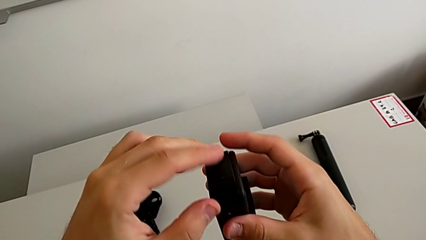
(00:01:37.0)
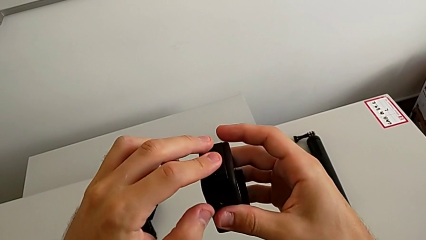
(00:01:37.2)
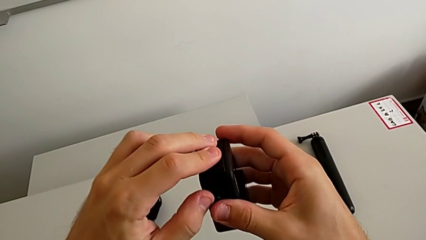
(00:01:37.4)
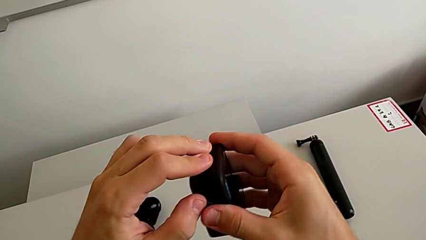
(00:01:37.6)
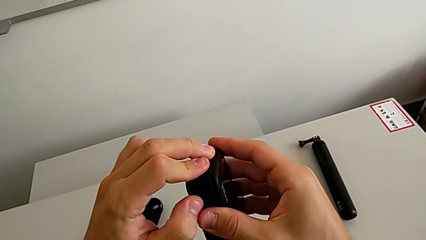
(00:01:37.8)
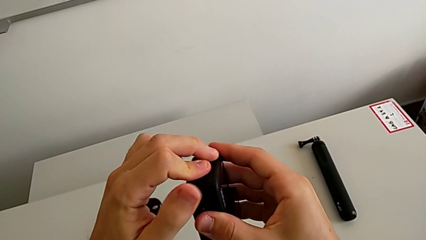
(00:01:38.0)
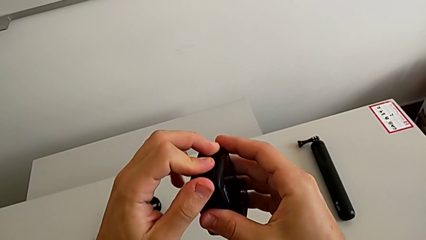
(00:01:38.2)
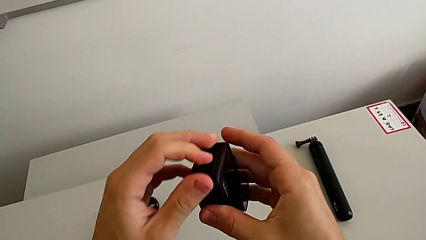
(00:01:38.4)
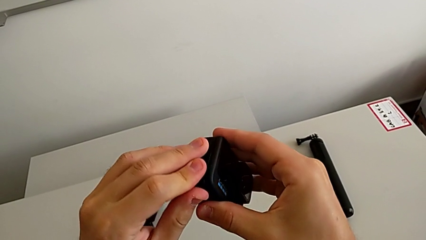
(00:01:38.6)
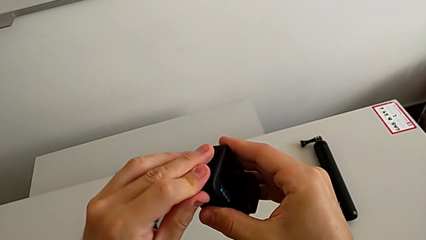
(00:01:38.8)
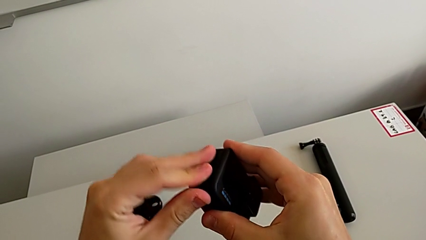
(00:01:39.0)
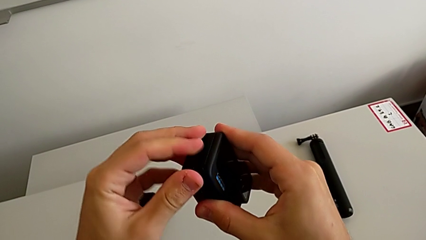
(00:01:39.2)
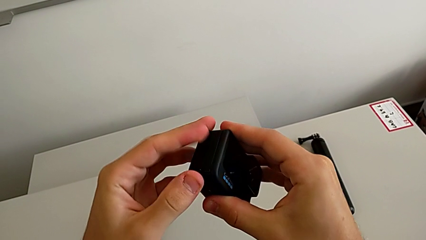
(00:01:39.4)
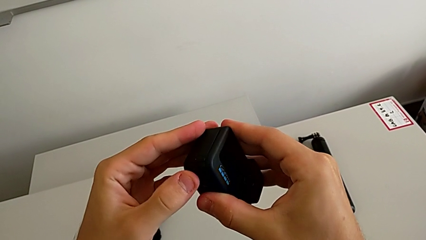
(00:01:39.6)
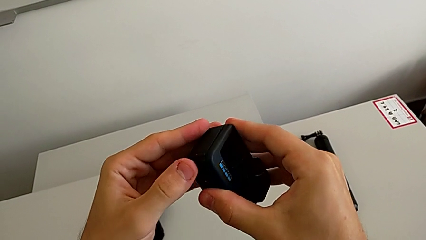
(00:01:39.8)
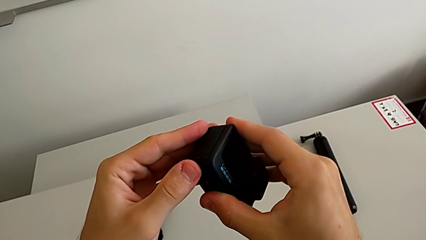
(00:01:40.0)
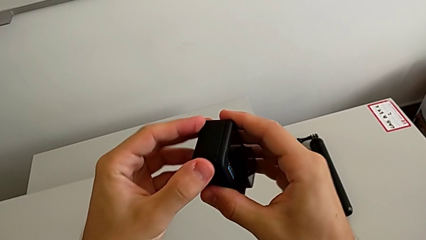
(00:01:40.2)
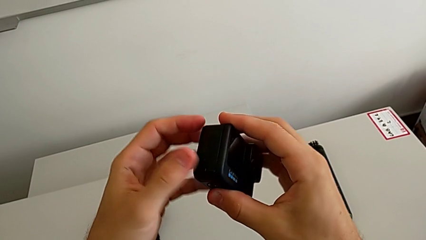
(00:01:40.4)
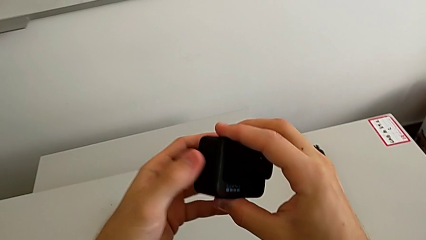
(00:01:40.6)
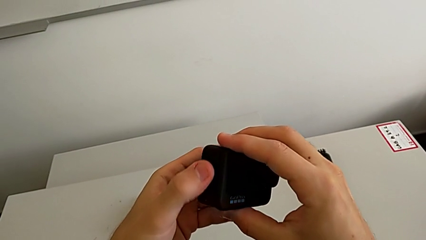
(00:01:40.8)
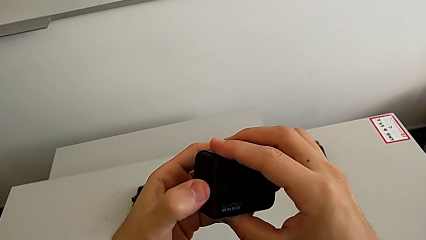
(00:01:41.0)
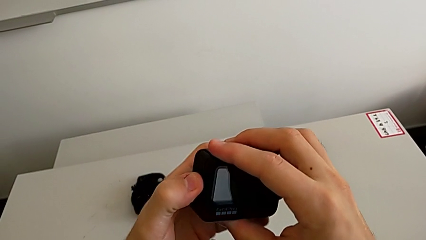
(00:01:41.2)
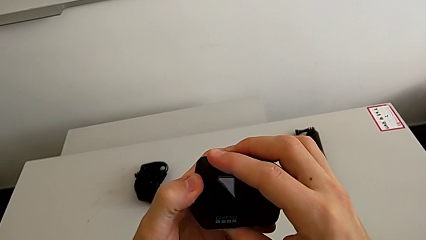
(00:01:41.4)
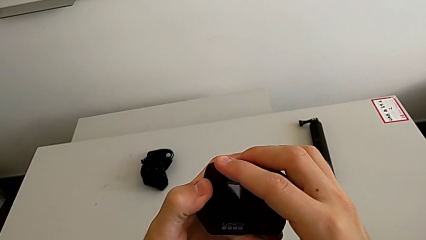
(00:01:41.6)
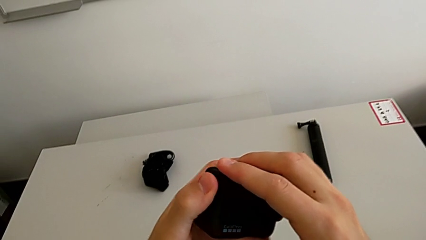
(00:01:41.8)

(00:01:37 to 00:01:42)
The camera wearer is changing the micro SD card. They close the battery door.

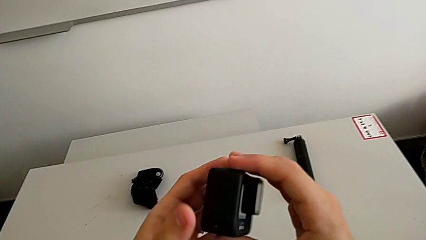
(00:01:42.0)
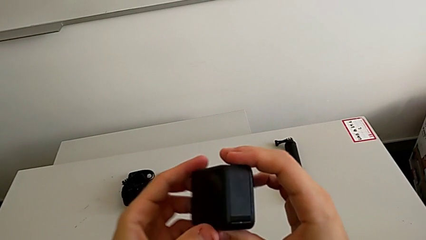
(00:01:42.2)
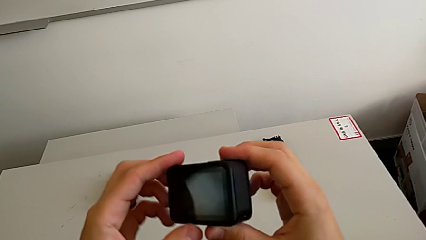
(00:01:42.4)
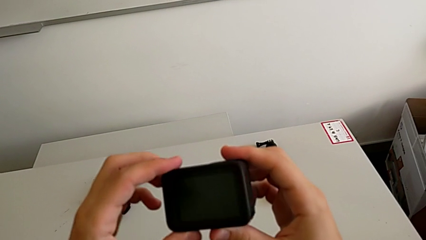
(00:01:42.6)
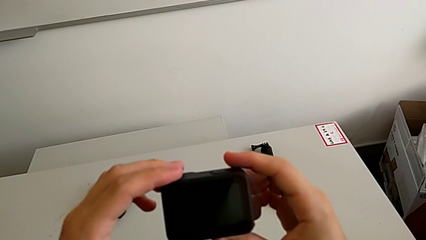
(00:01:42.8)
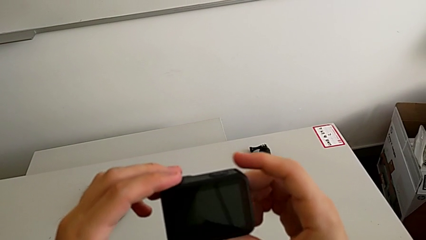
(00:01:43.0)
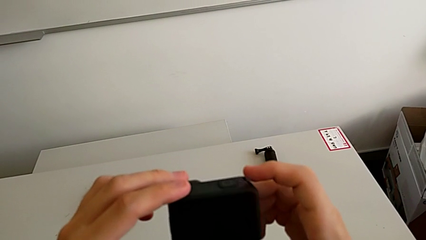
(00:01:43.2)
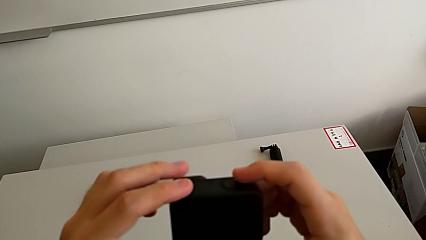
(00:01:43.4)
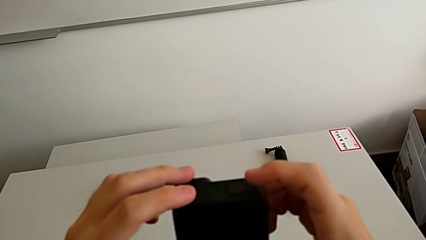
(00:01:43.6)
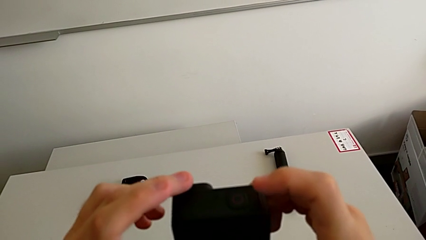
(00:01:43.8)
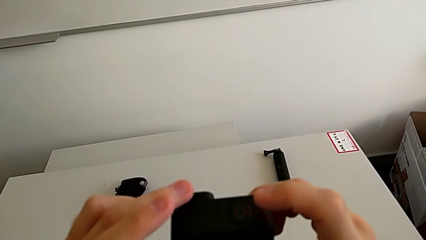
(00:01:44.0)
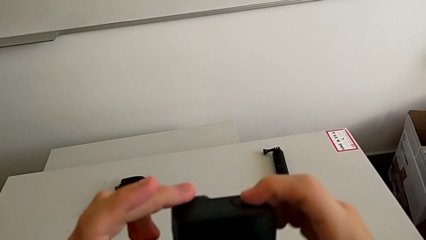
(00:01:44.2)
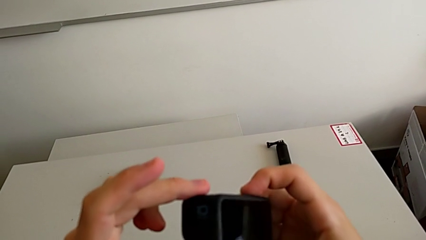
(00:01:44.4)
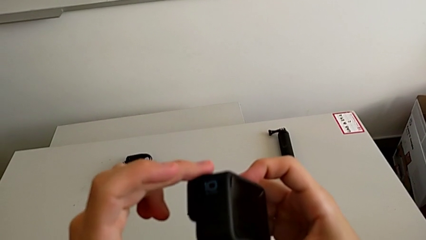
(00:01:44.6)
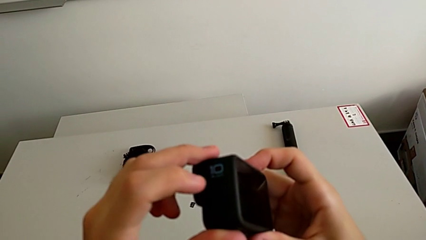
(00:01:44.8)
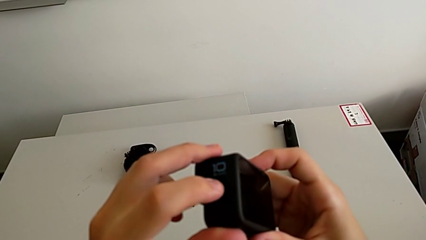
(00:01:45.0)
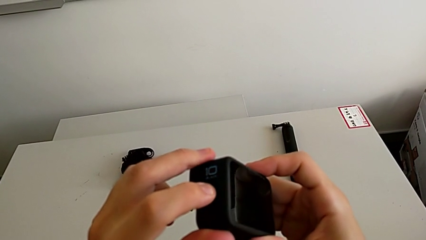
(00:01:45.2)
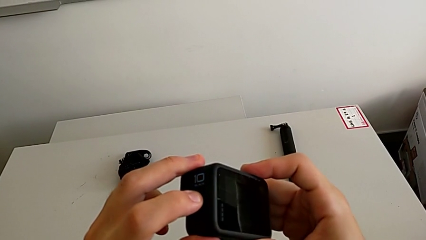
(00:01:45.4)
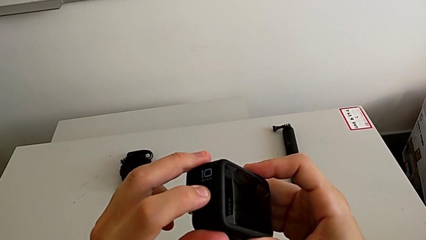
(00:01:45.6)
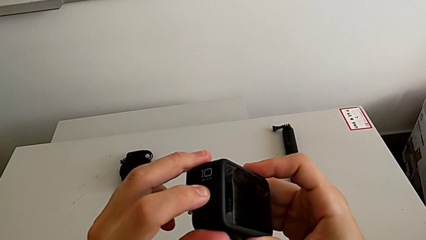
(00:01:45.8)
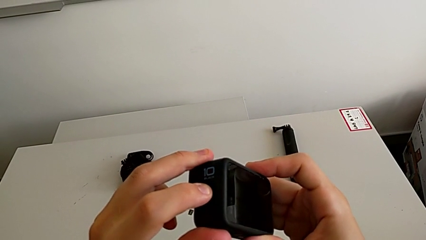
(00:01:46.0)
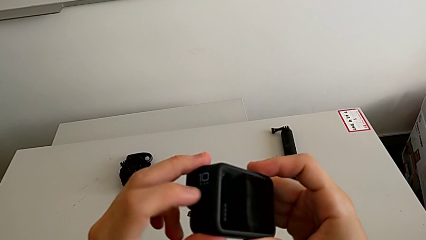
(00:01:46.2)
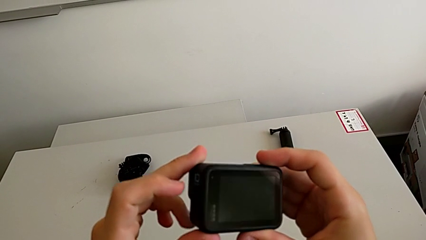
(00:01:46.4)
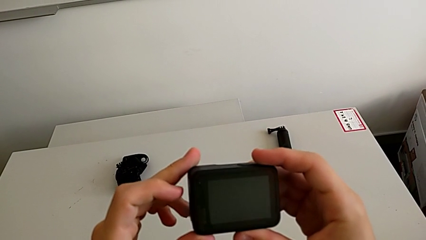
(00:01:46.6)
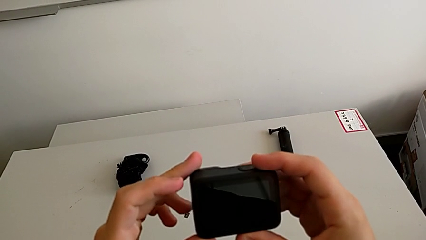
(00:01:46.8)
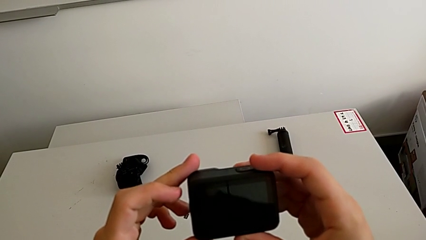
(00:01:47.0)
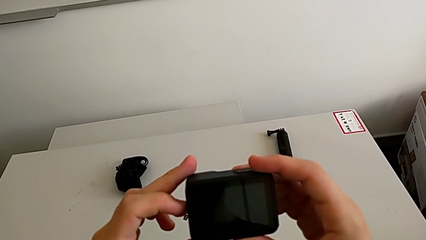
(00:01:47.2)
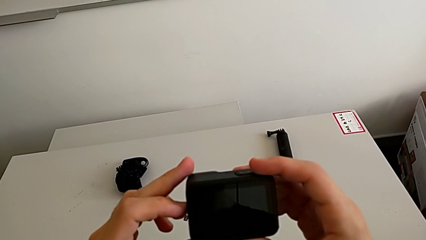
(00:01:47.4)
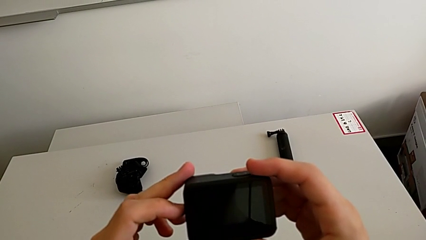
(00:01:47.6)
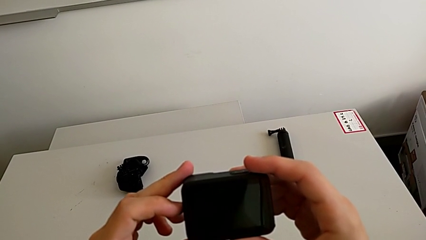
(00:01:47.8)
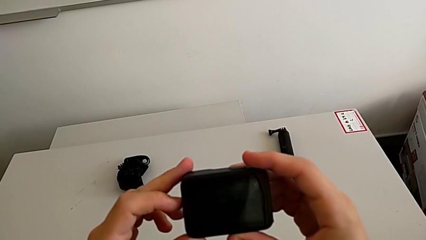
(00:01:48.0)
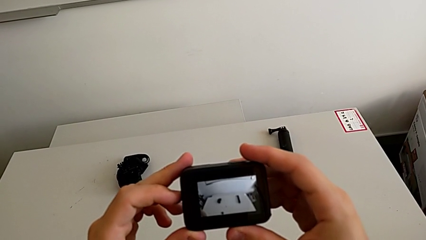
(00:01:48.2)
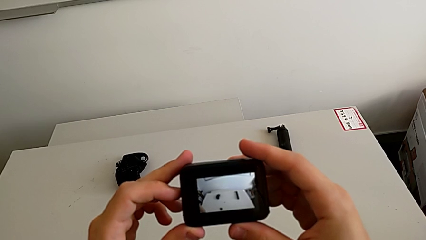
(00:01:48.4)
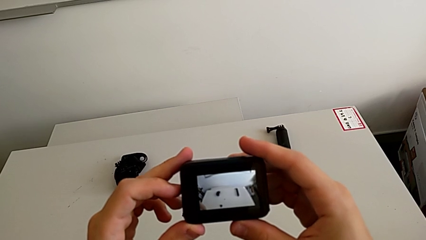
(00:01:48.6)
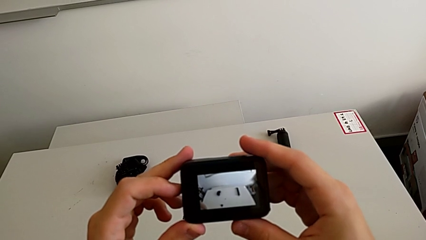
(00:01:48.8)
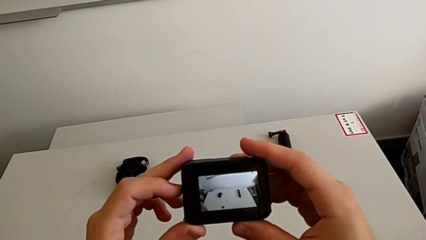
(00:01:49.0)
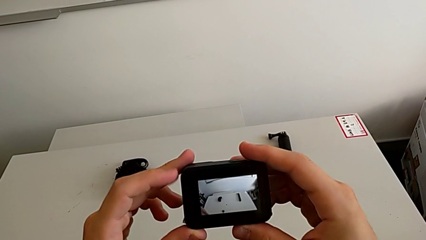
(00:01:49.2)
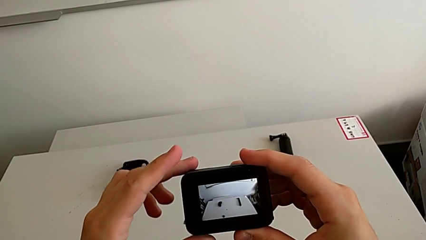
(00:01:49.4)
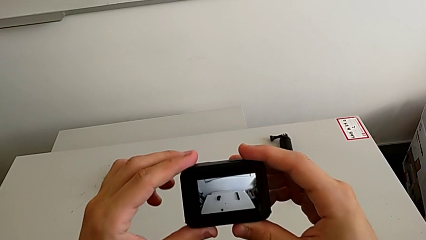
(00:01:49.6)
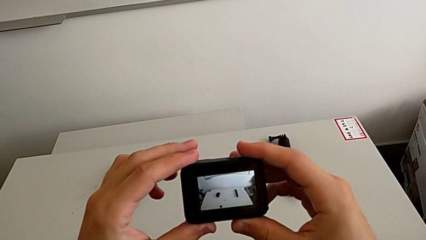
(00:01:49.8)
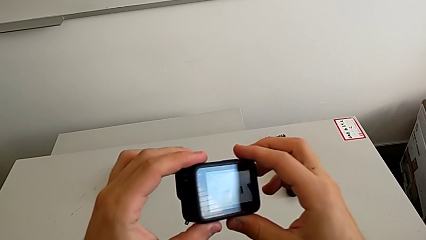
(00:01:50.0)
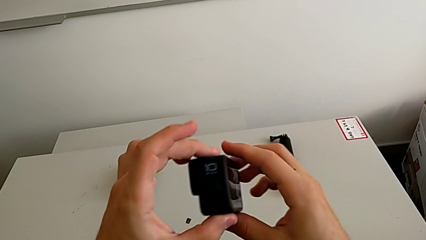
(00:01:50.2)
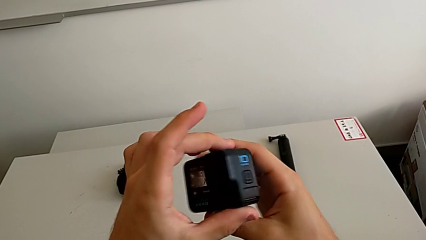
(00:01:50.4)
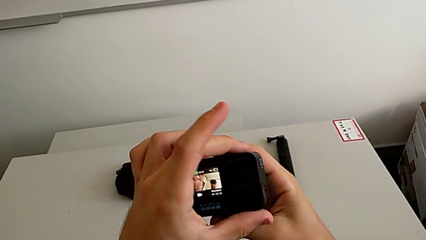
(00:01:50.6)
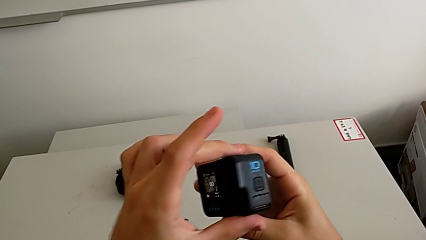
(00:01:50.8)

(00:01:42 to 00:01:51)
The camera wearer turns on the GoPro. They rotate the GoPro, push the button and rotate the GoPro.

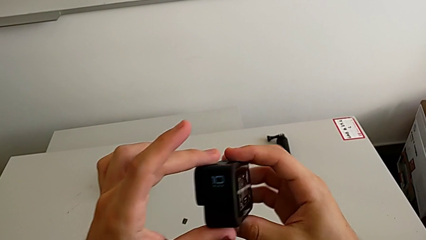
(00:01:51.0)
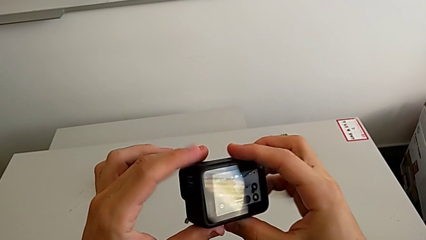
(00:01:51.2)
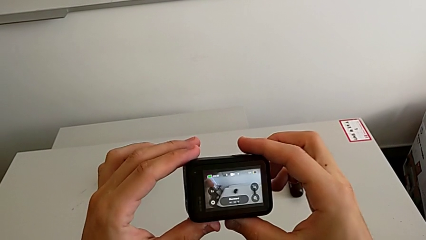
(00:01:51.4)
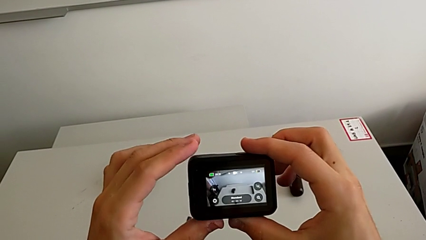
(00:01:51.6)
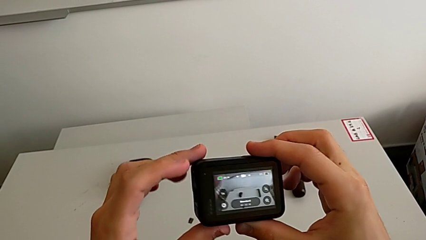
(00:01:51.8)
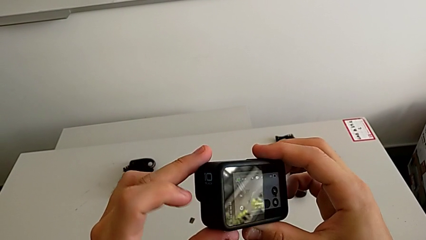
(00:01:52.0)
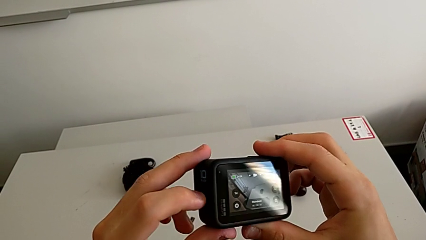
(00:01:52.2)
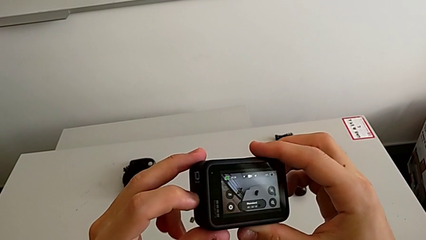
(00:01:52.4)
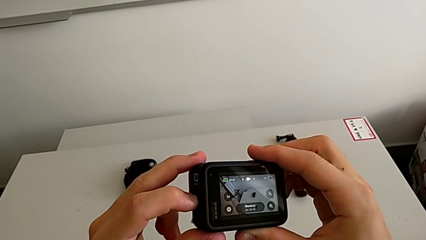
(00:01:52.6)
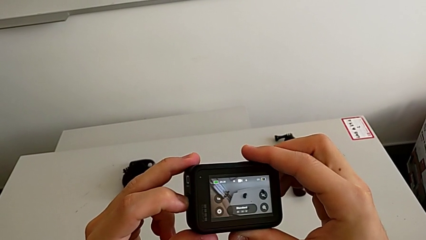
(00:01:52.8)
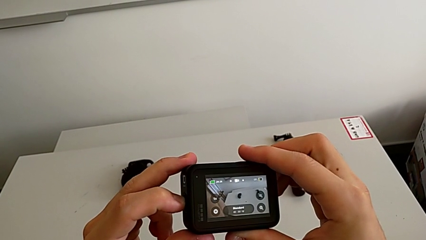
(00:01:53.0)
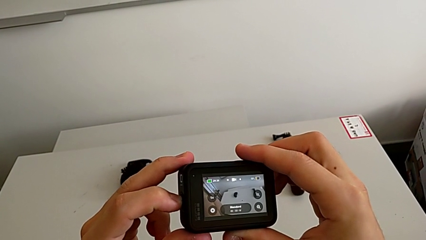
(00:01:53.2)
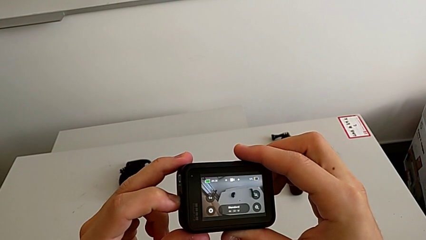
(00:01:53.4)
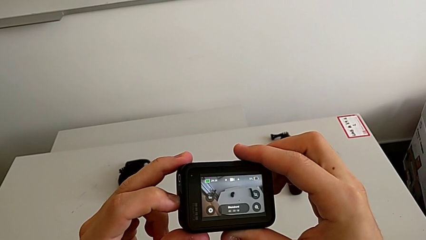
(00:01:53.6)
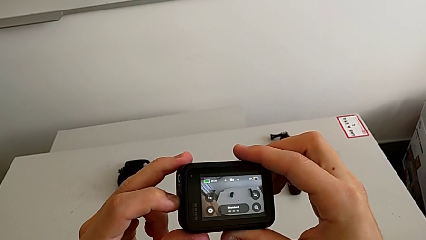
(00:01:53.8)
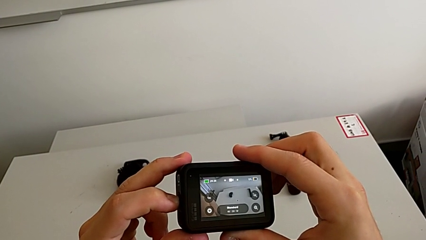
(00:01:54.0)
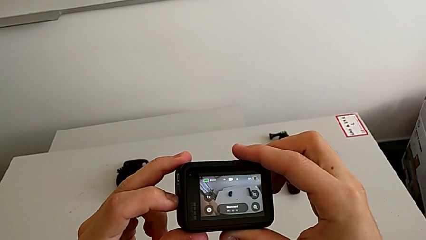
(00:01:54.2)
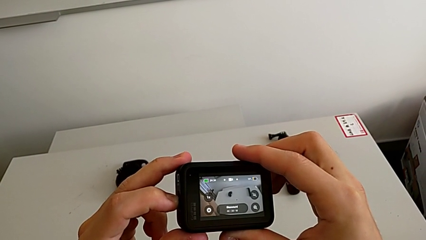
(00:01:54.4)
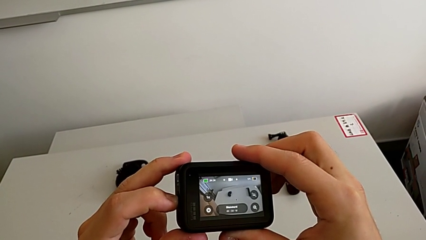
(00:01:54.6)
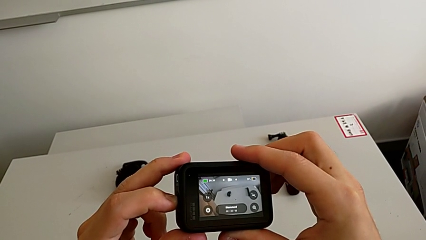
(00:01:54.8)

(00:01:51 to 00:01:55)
The camera wearer is turning off the GoPro. They push the button.
